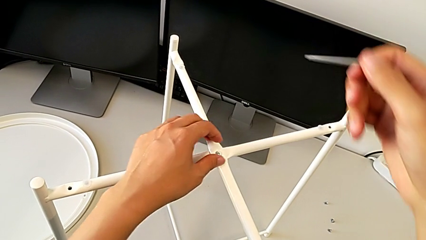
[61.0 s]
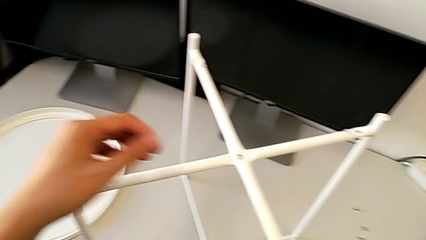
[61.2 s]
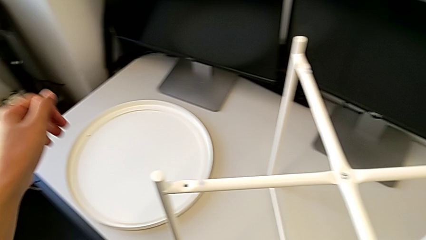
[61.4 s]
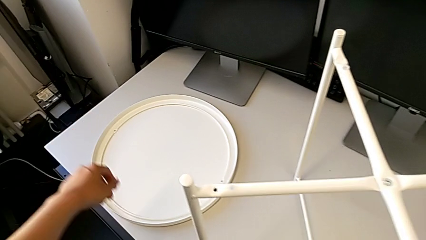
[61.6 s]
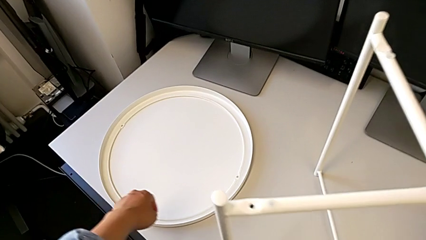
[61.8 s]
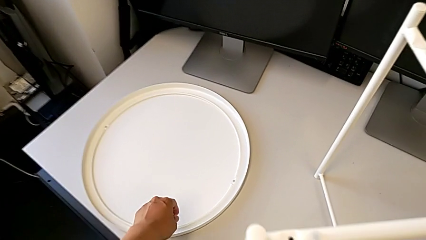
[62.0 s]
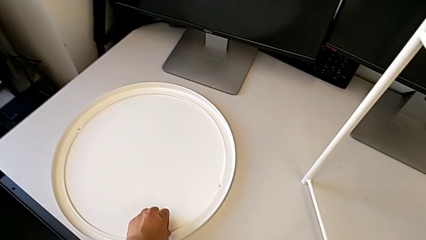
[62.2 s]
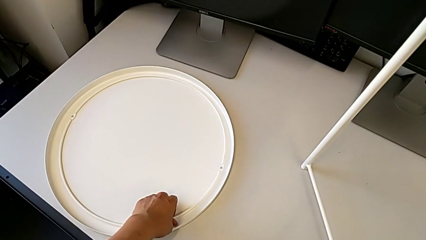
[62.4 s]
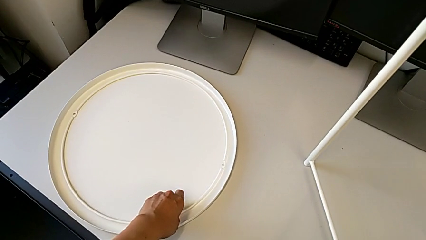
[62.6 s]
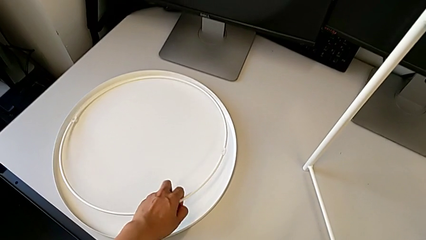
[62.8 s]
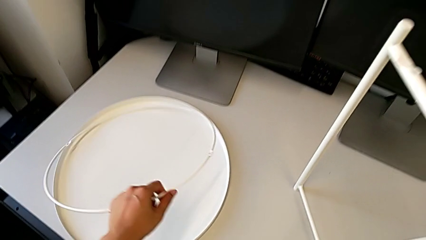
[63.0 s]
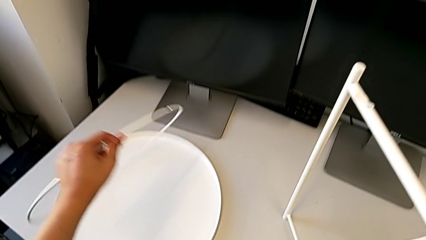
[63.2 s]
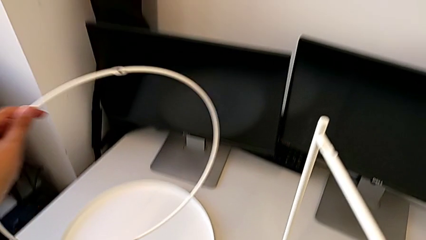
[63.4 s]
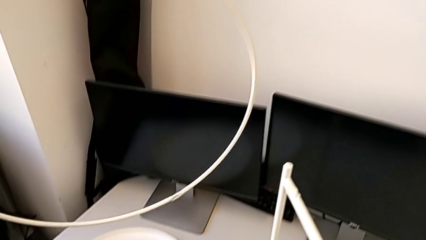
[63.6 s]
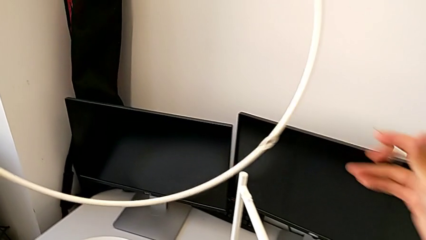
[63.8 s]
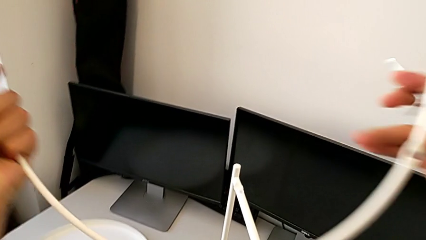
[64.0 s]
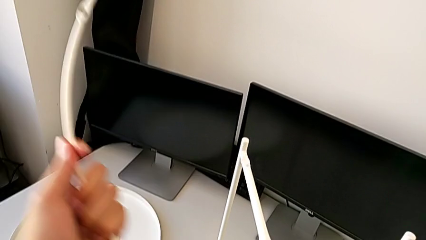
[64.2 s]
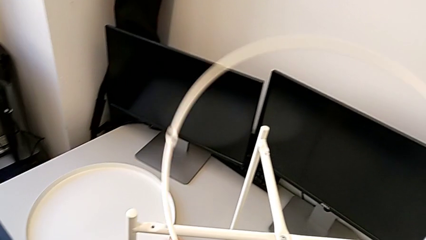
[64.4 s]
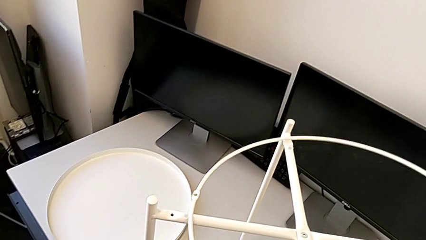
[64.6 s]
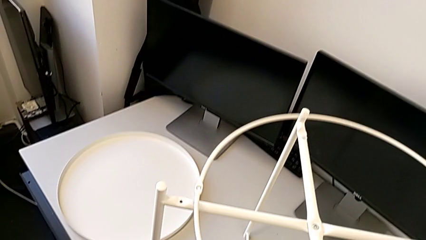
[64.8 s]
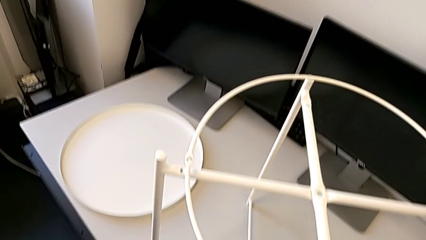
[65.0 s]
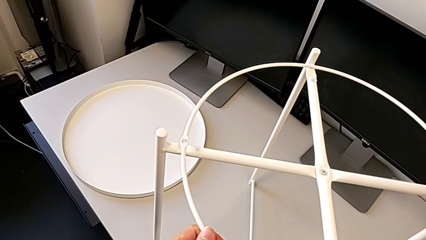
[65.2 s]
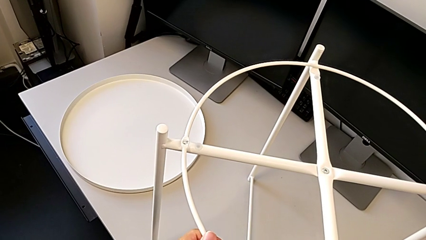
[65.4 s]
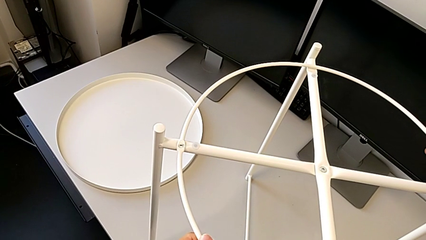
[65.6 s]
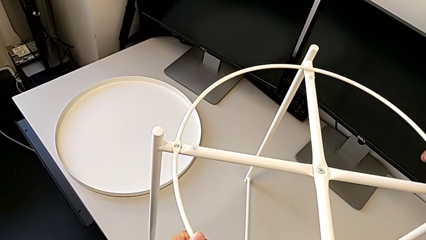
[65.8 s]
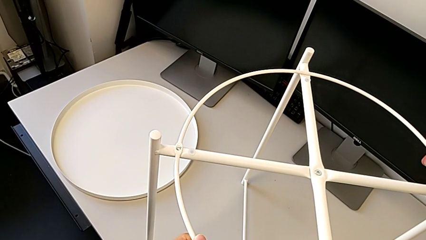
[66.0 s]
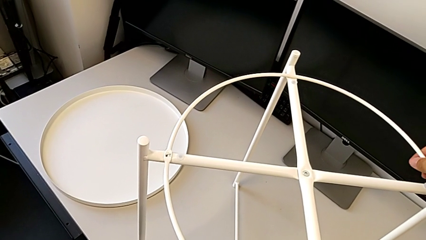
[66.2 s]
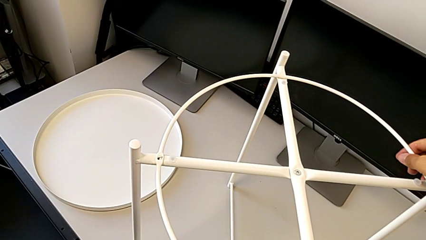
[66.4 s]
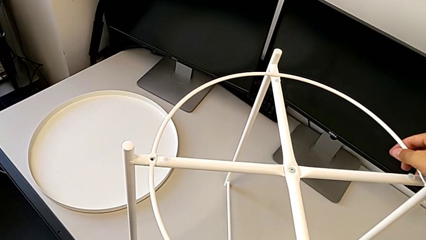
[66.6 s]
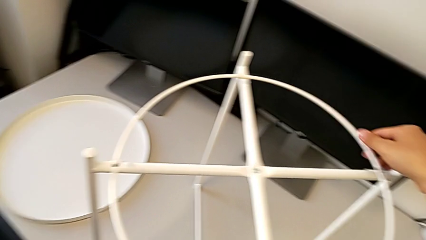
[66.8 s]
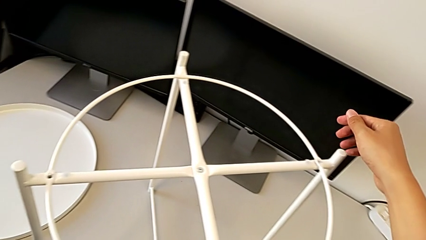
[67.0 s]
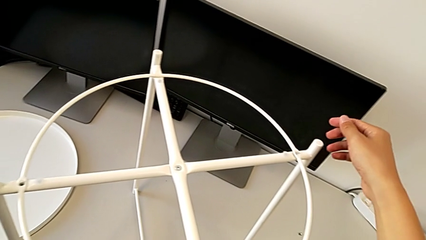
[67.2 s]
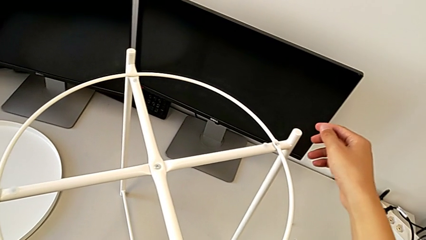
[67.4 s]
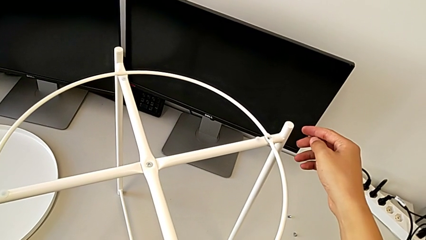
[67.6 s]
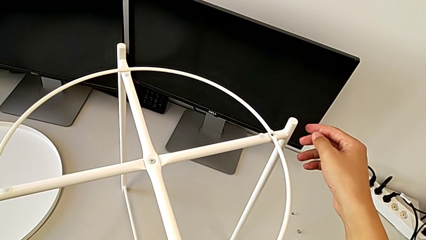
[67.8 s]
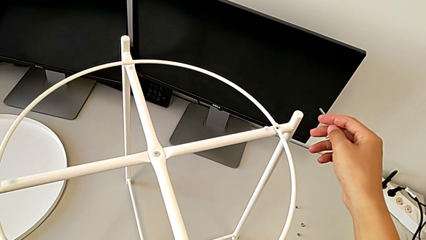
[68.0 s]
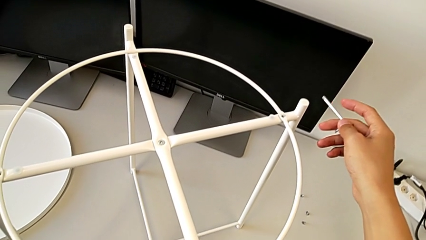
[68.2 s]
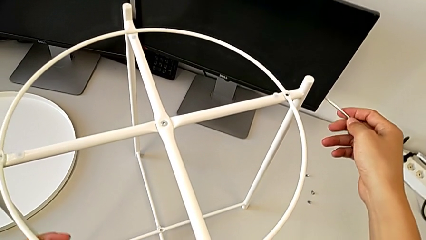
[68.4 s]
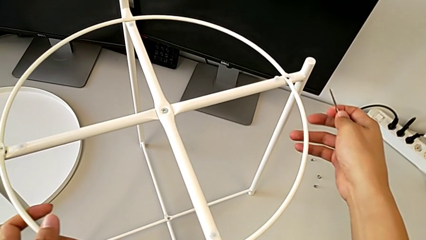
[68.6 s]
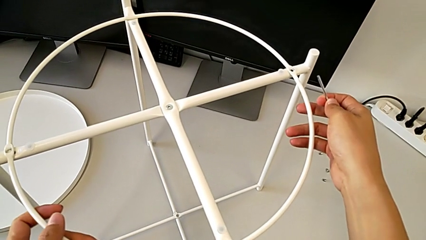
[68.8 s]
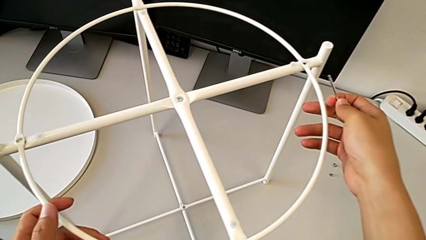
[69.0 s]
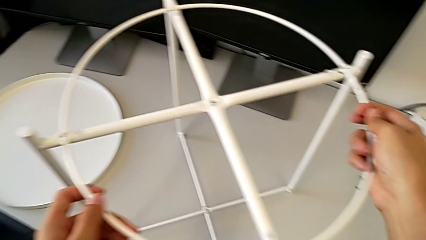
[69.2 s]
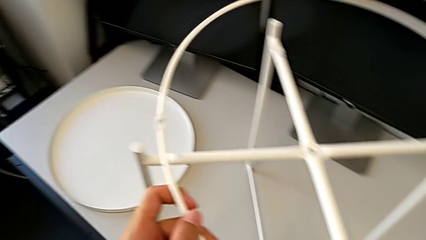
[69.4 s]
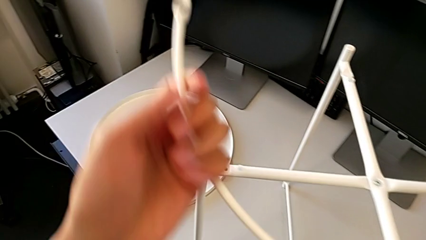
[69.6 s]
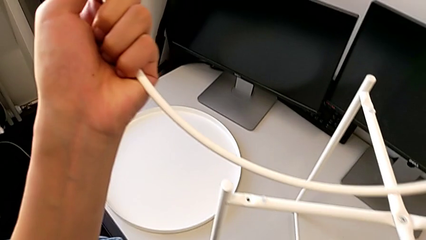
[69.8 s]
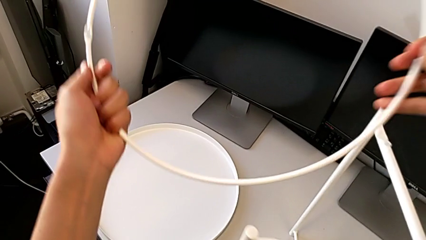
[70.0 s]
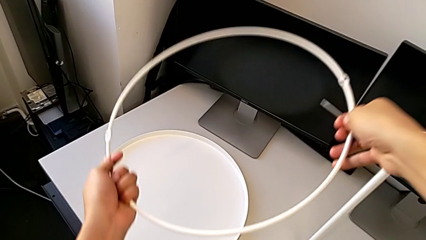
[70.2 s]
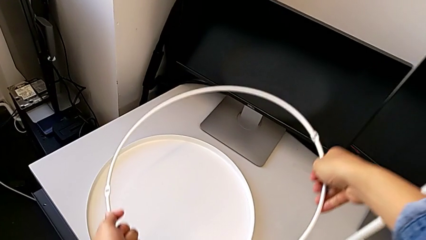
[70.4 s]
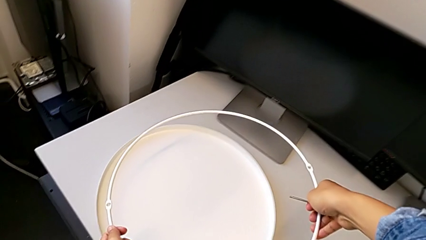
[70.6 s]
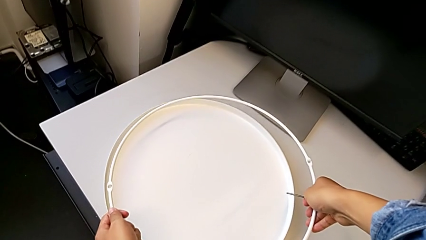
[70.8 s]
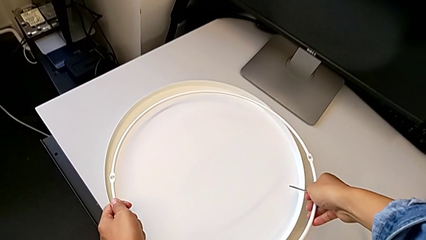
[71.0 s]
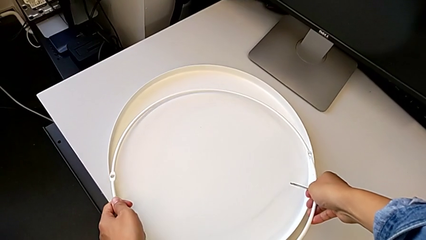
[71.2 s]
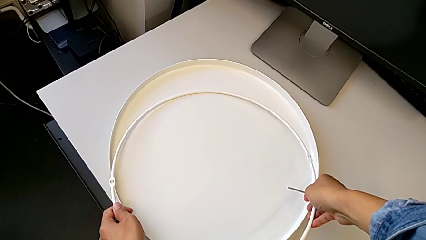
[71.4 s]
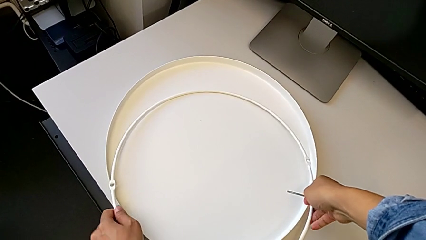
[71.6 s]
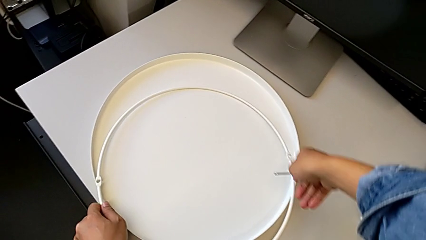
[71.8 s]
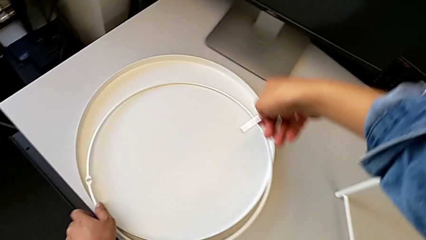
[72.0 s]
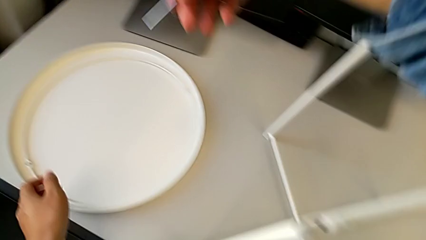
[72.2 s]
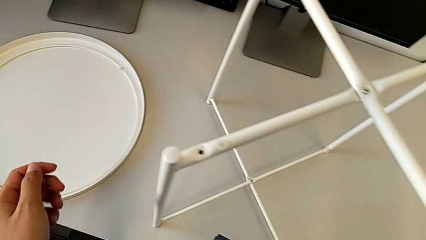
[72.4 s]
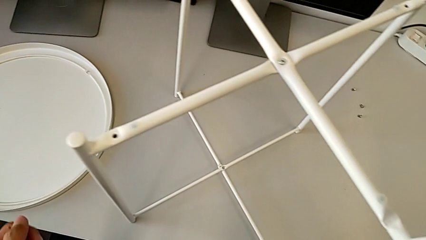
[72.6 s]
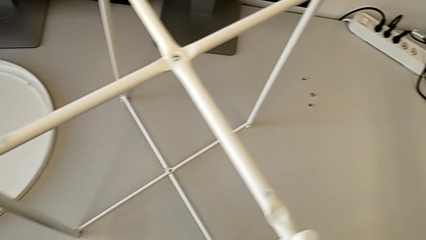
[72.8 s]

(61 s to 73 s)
The camera wearer is assembling the top screw into the legs. They wrongly lift and align the circle, inspect it, grab the circle, lift it and place it.

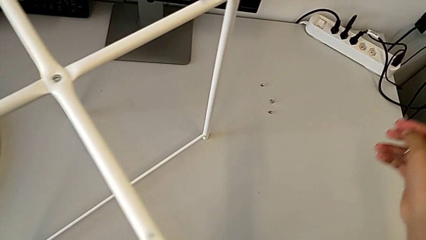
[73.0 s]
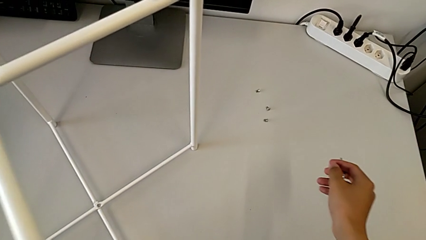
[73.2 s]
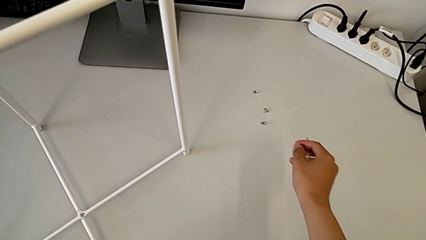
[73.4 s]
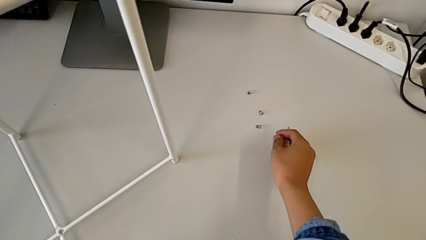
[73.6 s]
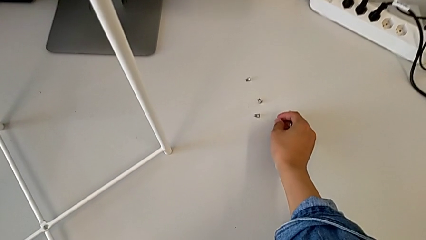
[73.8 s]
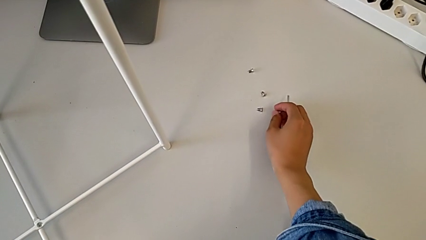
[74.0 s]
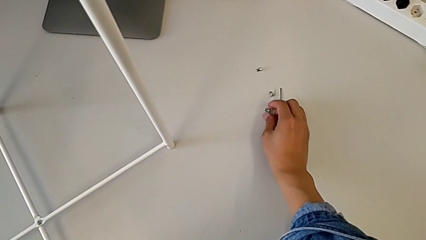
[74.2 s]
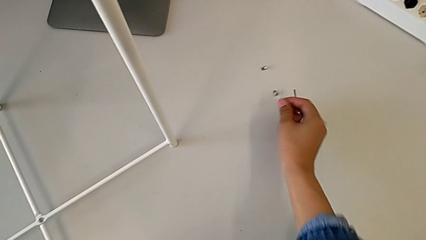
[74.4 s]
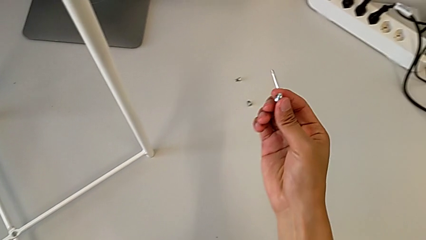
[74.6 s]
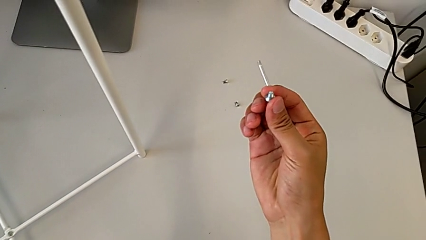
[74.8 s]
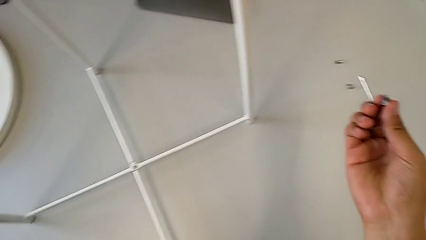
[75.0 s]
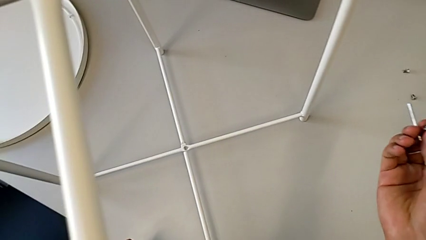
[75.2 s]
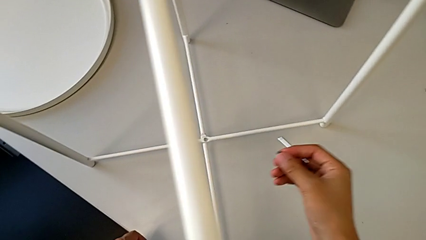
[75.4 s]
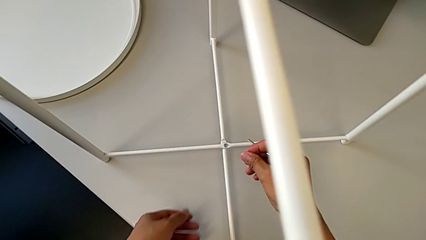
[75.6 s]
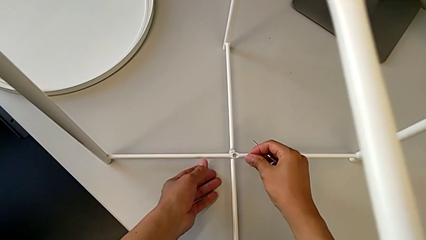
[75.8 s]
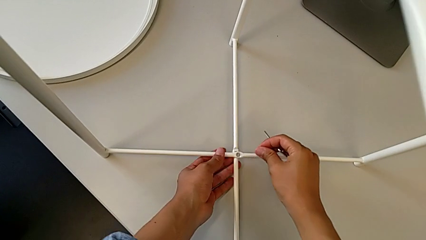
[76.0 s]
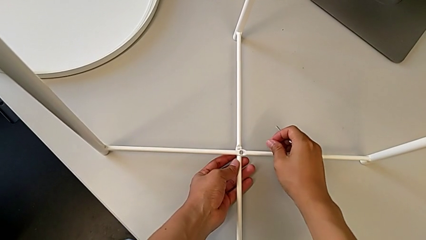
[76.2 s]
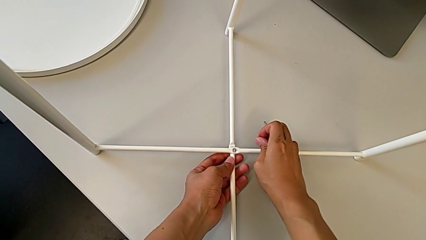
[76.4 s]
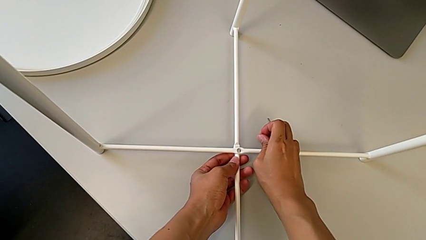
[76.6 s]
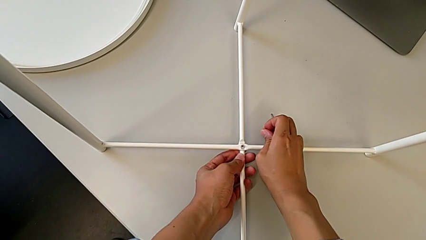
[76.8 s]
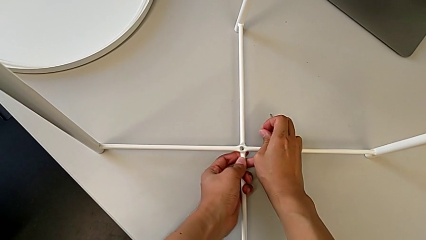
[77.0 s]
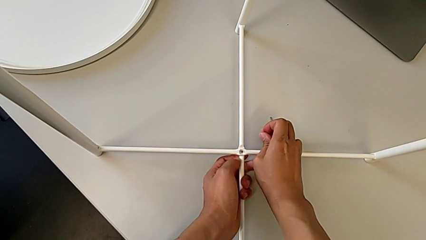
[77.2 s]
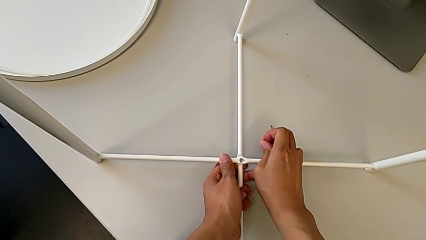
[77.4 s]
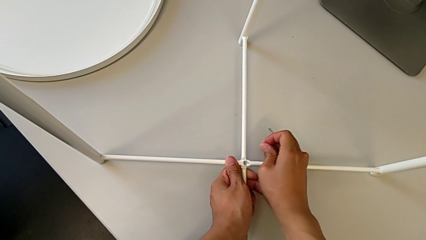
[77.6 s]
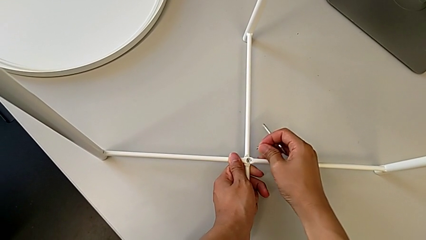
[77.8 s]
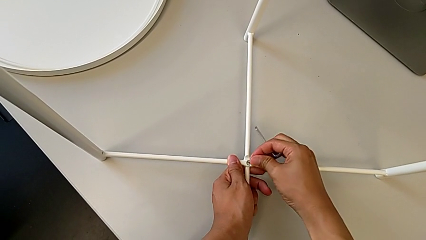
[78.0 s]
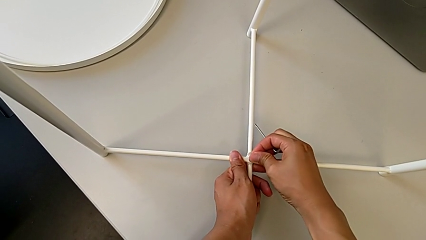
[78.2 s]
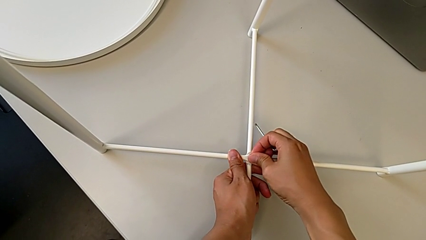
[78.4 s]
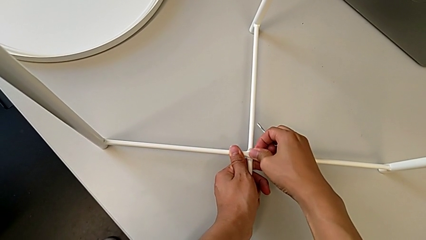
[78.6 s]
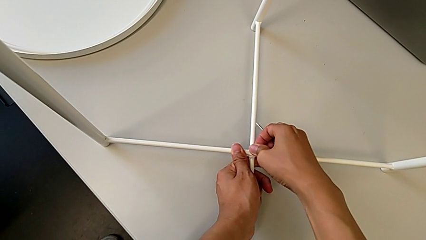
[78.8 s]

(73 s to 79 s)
The camera wearer is assembling the bottom screw into the legs. They grab the hex socket head, inspect it and align the leg.
